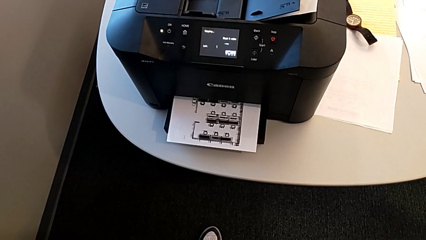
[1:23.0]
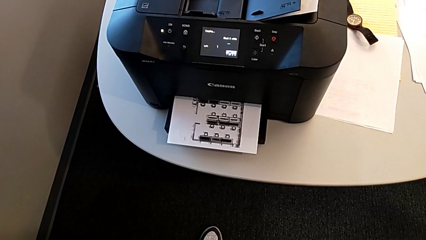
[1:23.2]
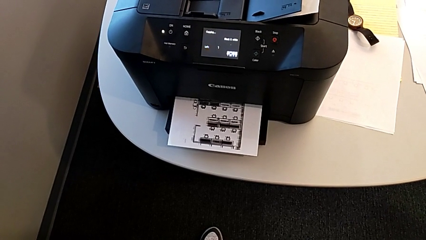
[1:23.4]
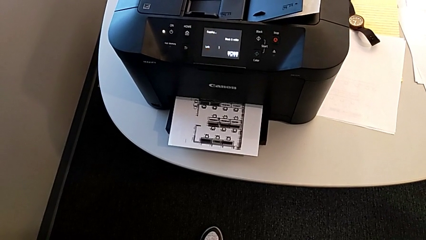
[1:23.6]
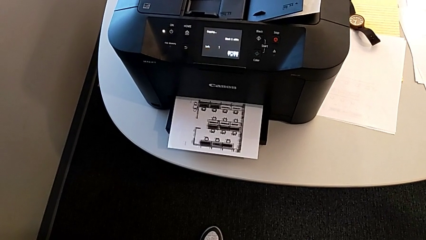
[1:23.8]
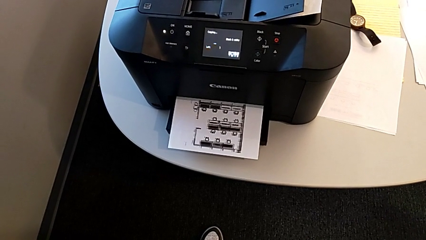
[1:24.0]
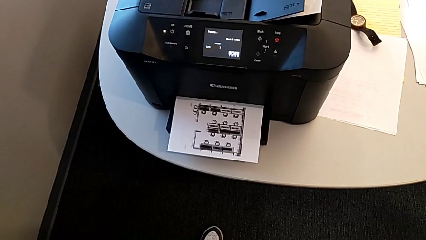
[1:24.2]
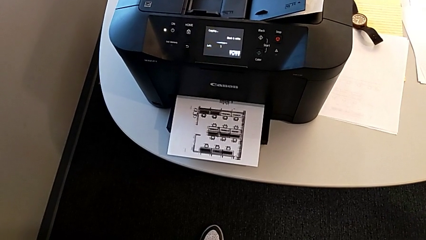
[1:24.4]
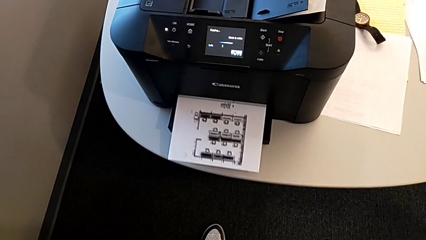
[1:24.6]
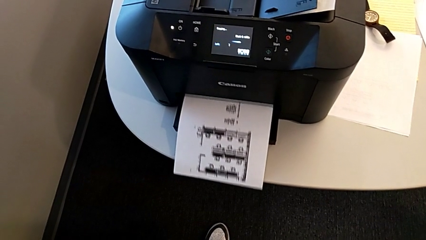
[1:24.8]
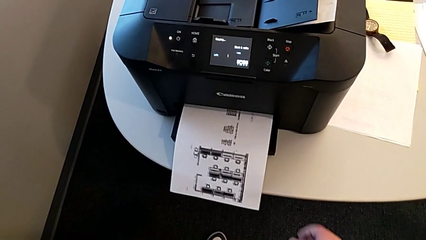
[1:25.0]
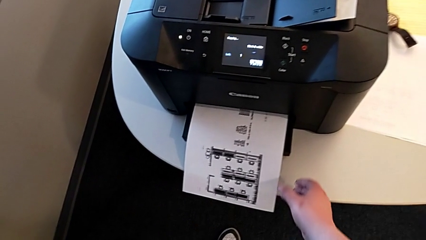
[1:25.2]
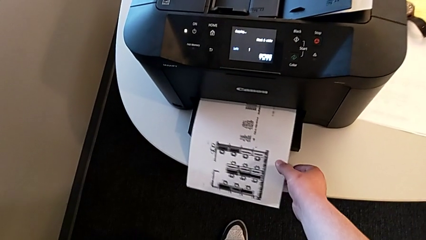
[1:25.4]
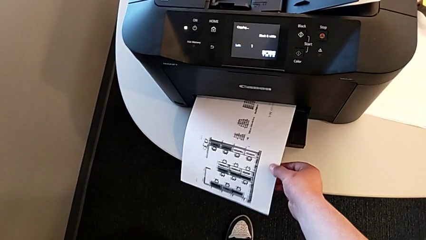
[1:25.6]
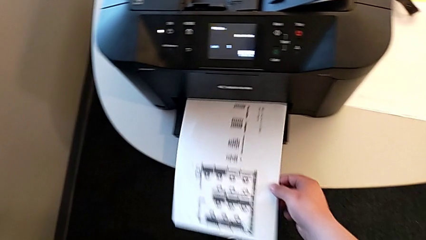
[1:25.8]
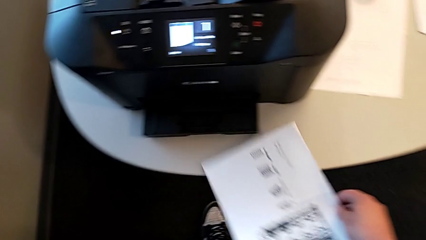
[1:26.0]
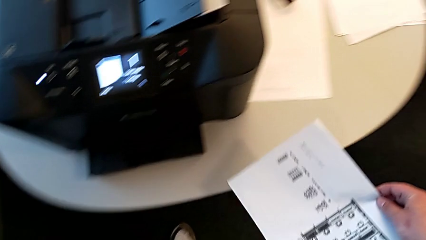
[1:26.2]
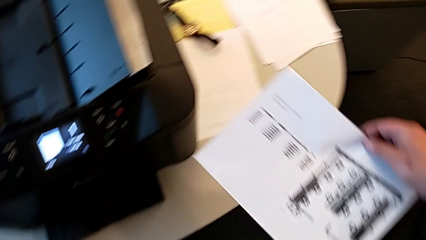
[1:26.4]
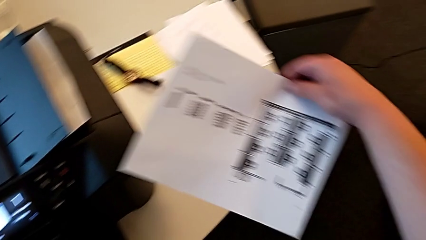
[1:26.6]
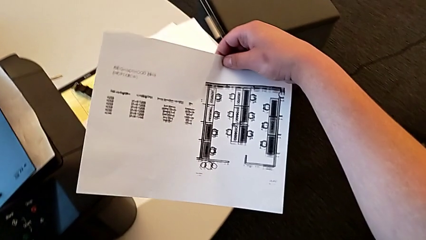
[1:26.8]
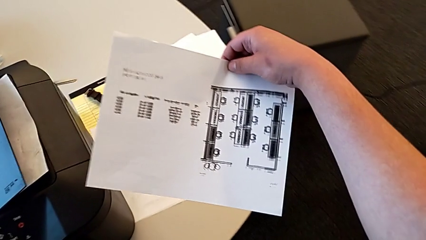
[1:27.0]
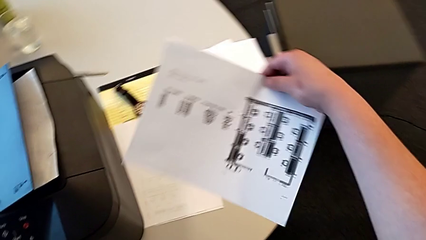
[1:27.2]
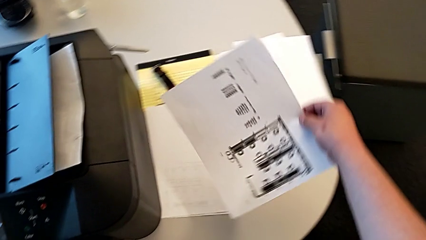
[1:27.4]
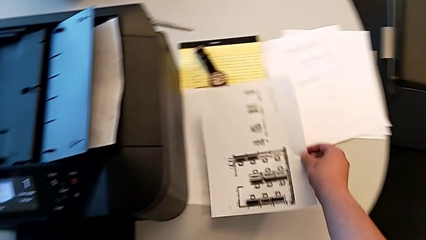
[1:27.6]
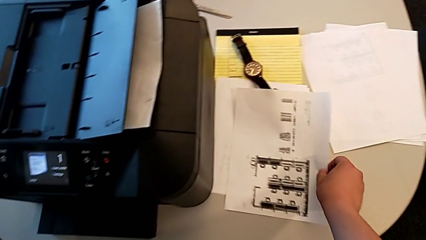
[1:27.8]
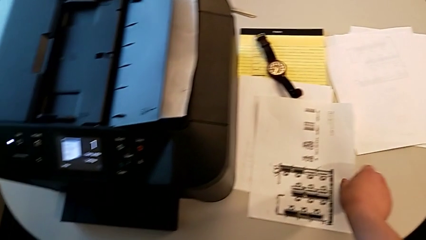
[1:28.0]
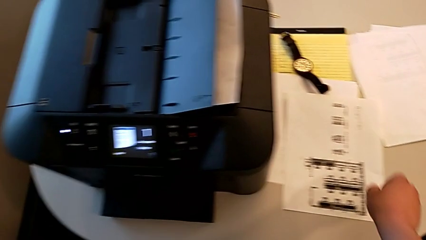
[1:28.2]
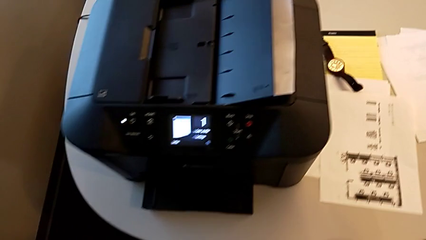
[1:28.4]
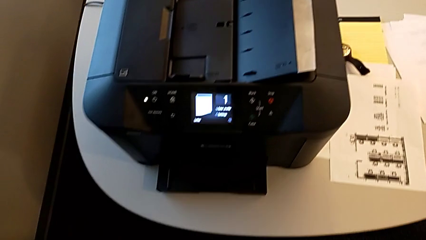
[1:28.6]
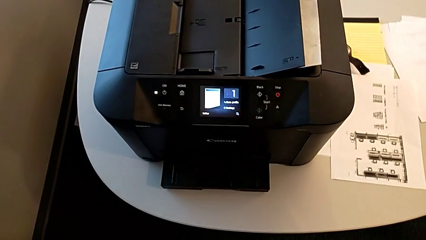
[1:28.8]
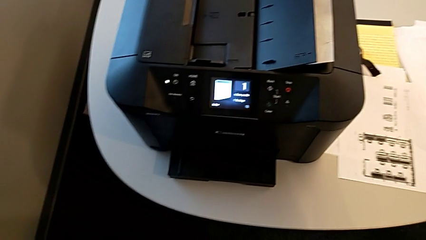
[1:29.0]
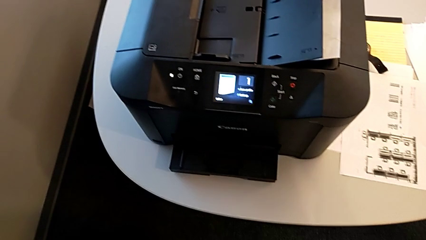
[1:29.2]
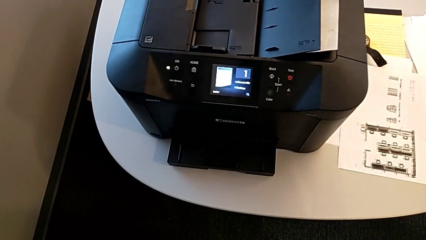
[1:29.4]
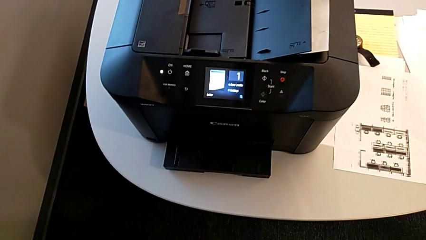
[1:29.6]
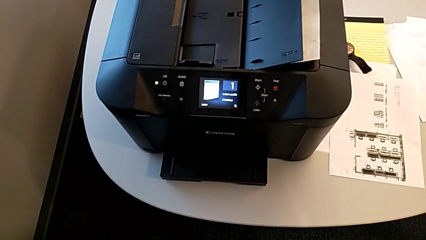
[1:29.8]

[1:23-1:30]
The camera wearer is making a copy in the printer. They grab the paper stack and place it.

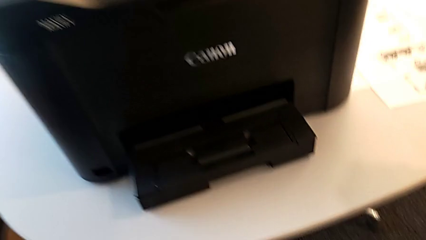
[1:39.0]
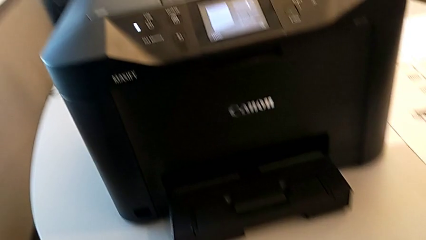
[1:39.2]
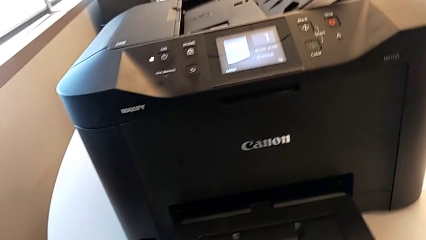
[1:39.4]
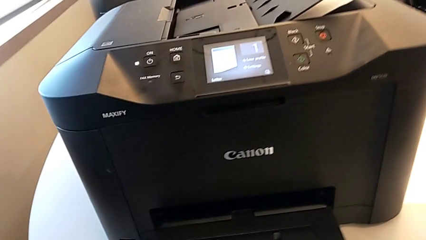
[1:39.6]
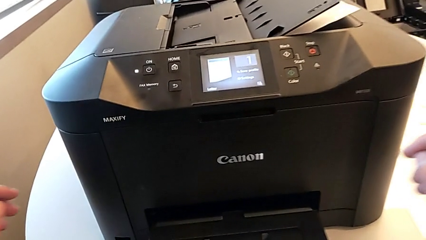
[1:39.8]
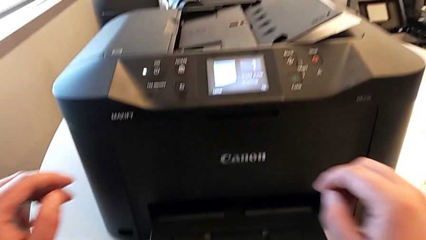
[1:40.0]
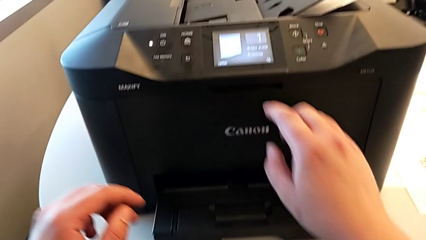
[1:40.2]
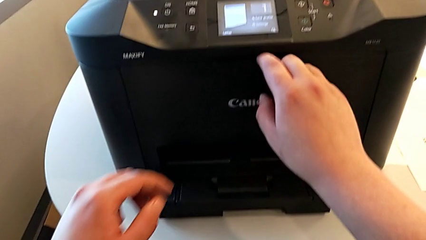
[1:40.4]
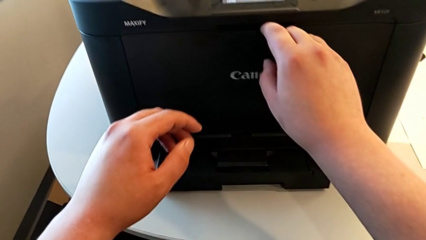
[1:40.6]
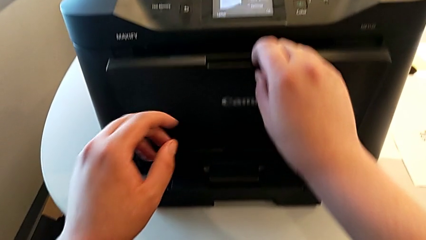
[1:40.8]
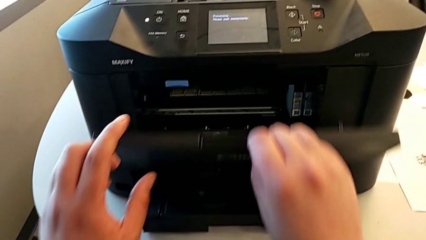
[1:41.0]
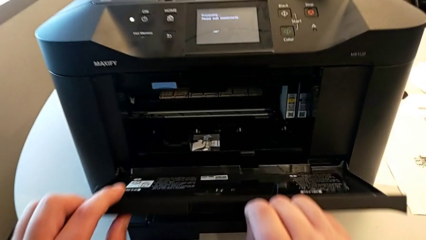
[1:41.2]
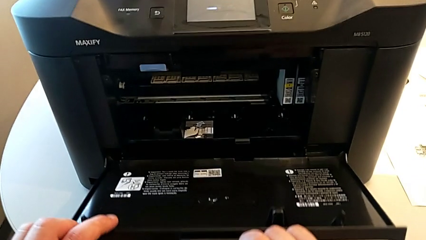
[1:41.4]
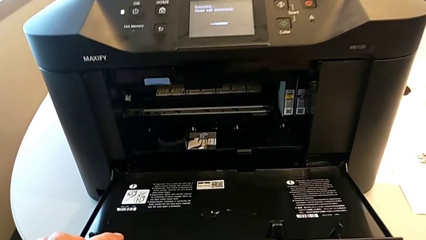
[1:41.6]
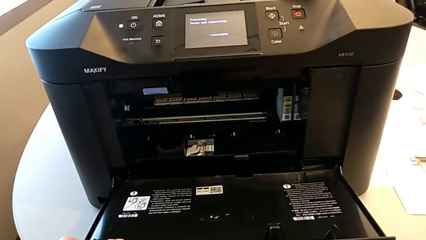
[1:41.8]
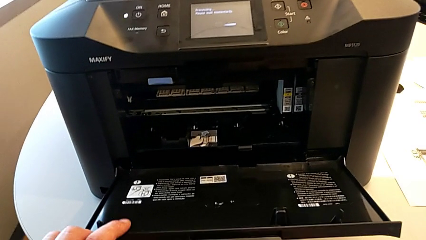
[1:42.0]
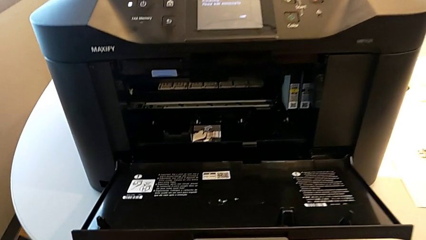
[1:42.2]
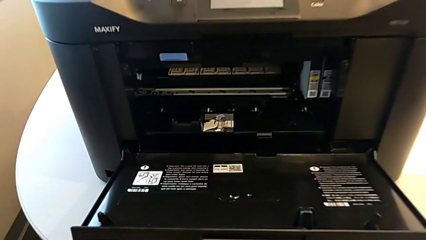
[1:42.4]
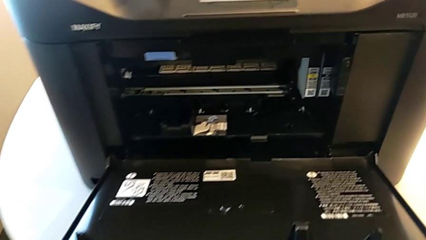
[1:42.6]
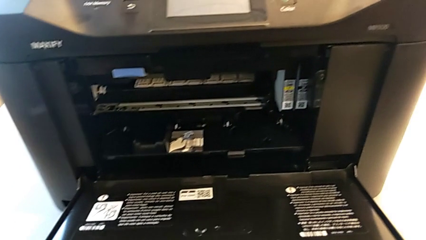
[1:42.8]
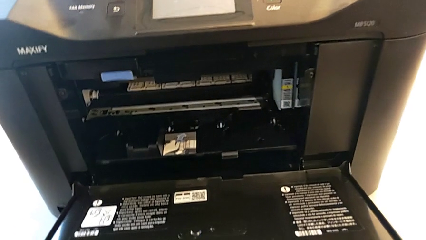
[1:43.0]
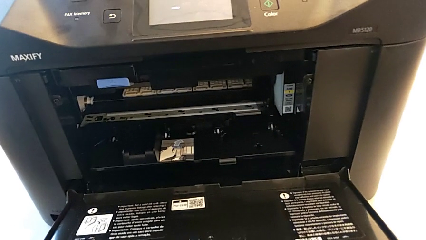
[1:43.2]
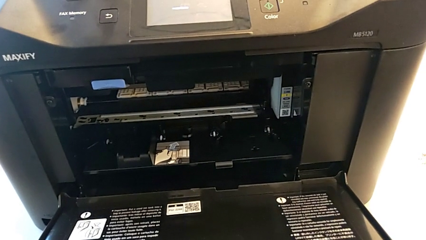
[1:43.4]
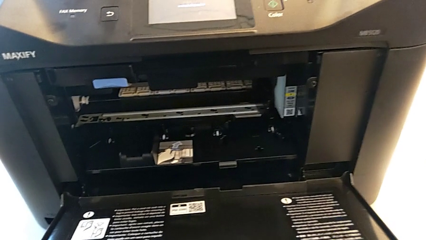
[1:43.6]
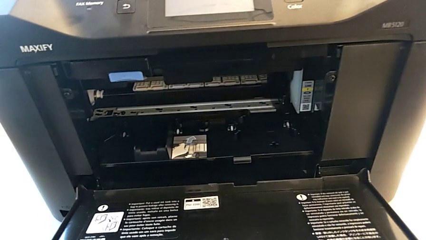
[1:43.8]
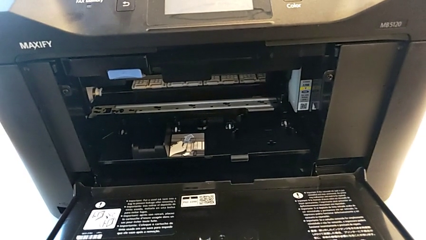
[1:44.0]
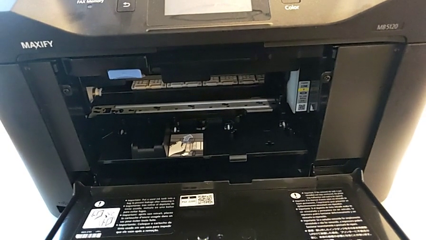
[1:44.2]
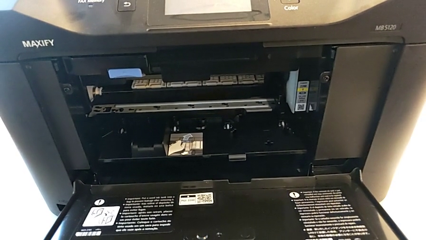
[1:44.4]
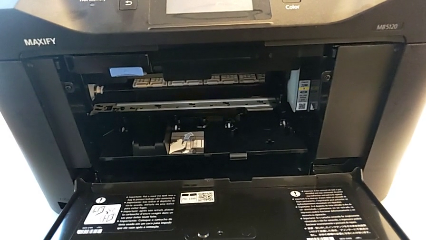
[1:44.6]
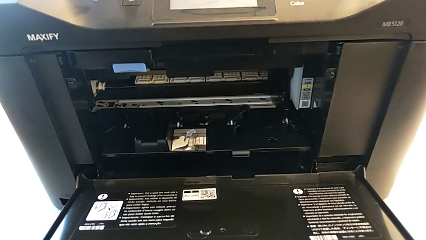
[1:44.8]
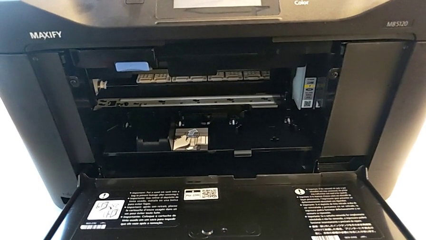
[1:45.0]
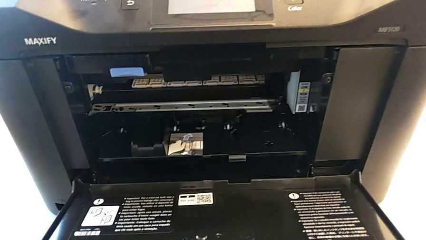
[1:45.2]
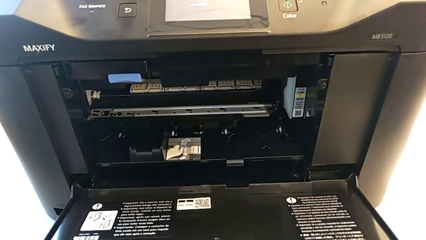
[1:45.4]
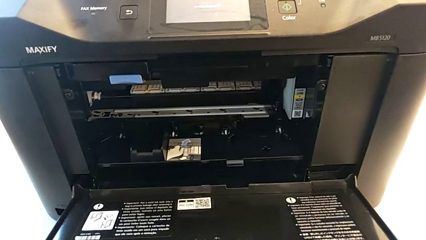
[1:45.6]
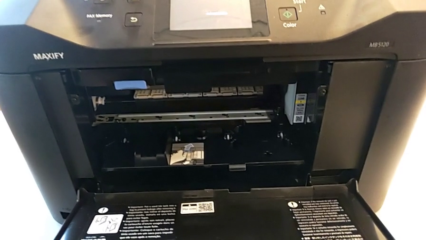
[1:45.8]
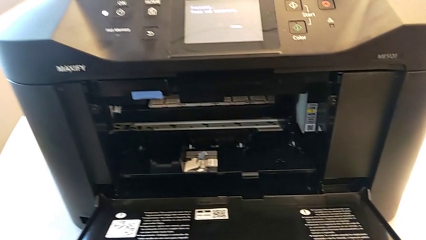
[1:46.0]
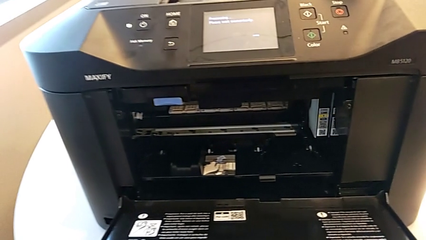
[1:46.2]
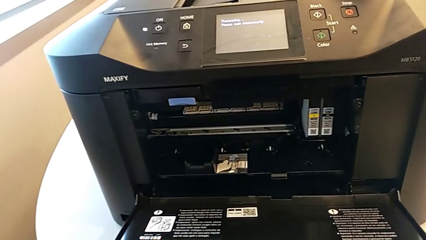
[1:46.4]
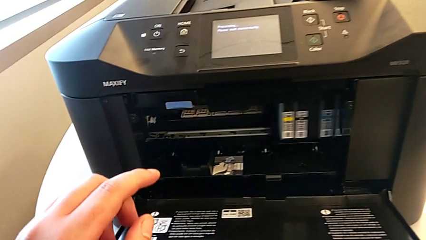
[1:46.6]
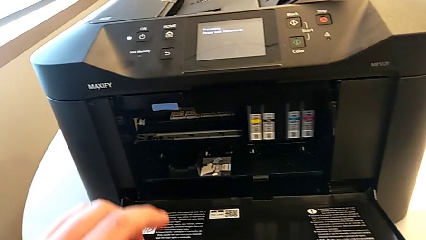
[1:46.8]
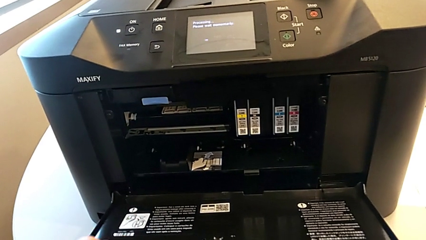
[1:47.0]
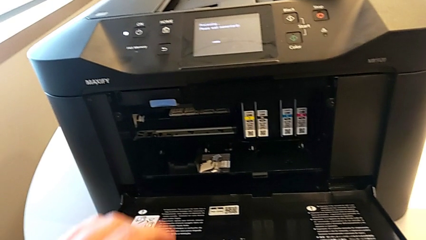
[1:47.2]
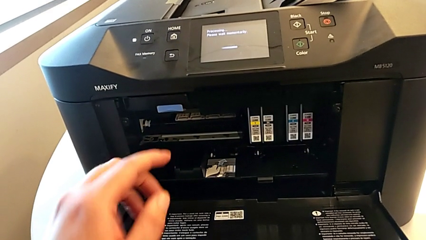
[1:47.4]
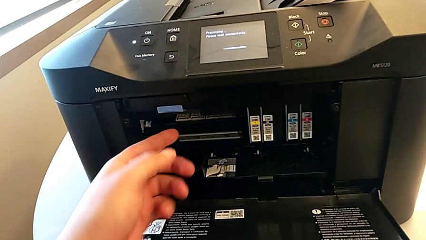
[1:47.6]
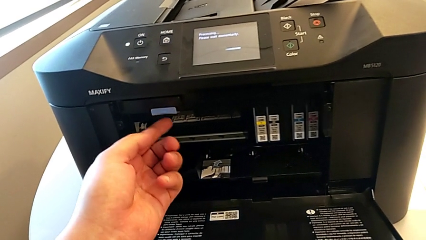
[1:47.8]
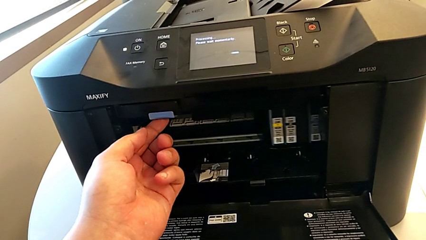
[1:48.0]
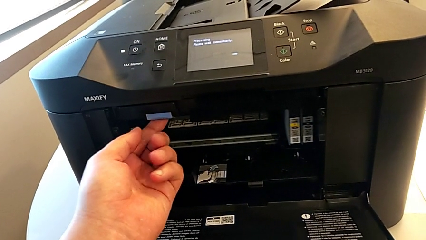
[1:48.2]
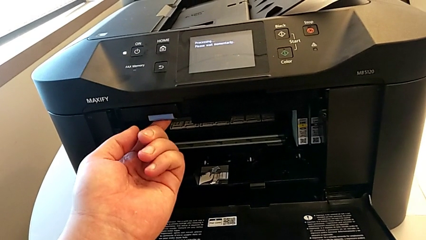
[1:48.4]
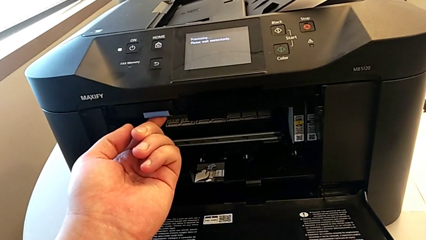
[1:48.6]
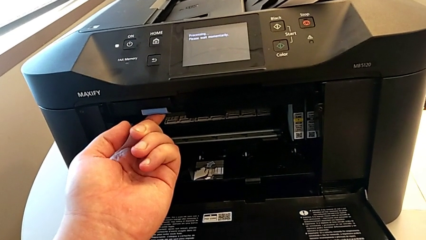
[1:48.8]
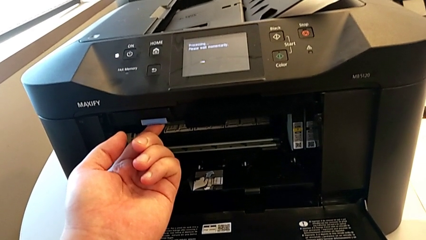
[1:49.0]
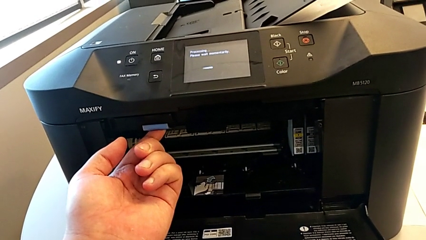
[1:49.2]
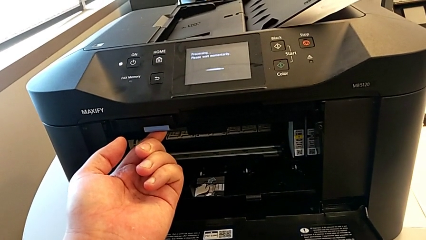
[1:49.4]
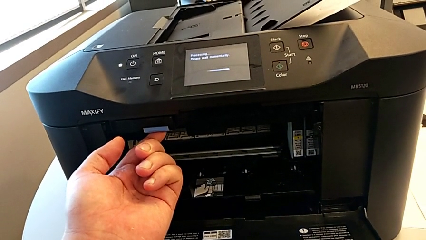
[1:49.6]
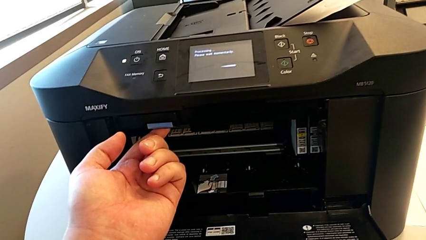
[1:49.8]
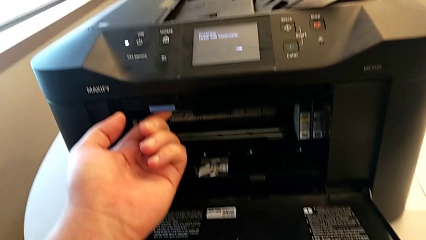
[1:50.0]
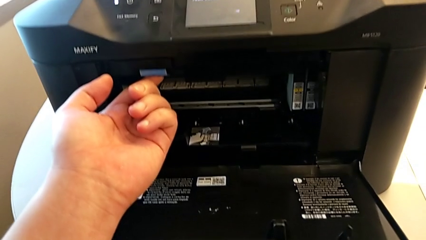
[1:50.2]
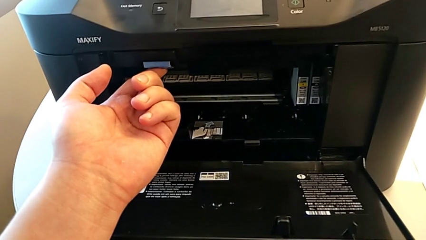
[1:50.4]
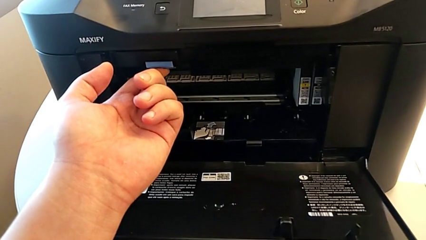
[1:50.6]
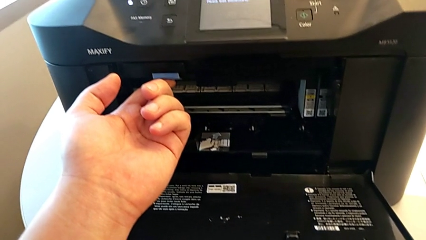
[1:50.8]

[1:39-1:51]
The camera wearer is changing the ink cartridge of the printer. They open the printer, touch it and grab it.
